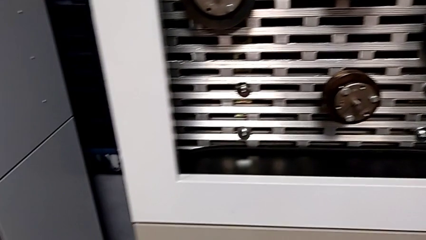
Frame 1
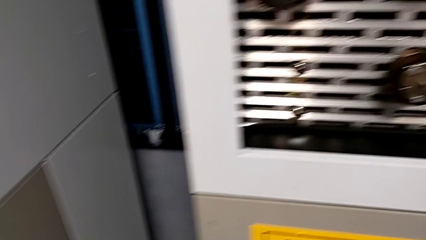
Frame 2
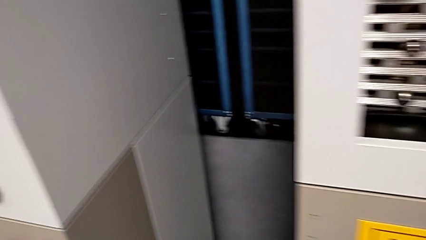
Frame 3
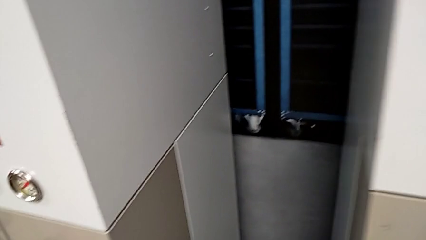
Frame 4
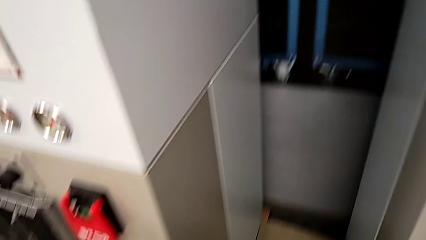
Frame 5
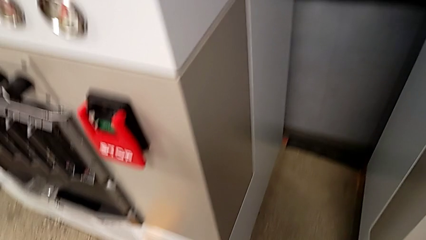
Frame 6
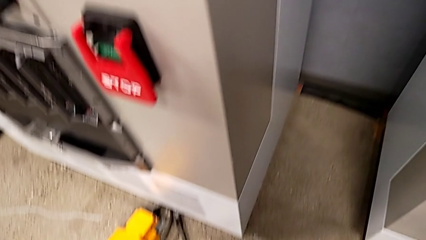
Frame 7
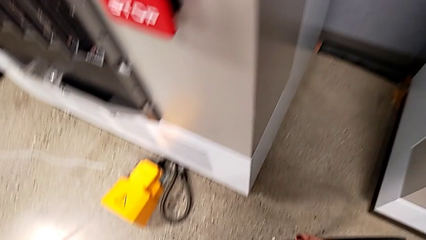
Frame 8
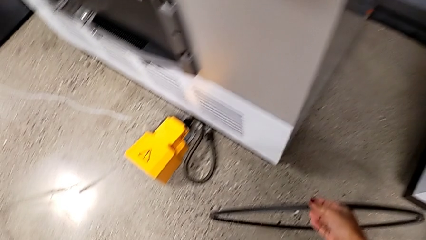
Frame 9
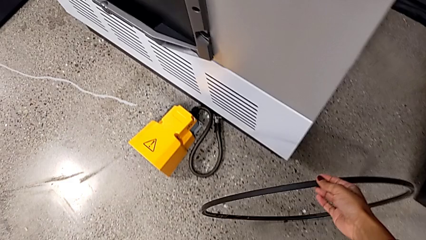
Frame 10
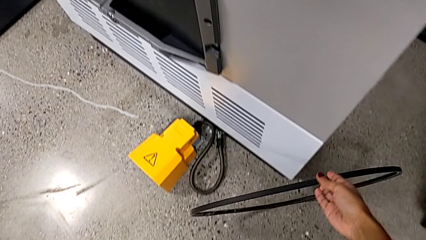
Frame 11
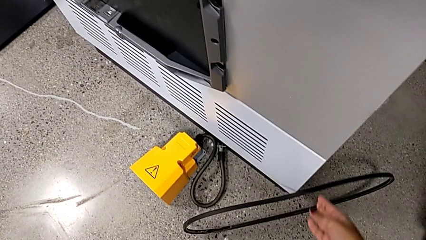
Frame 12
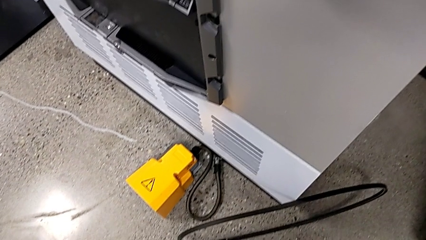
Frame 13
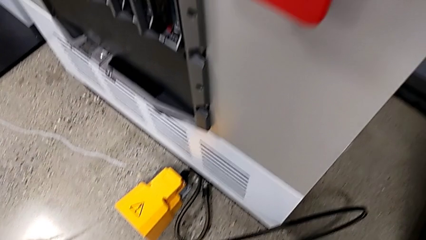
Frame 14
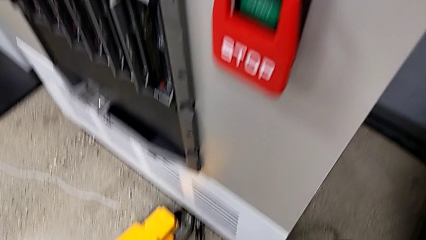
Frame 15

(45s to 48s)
The camera wearer discards the damaged belt. They place the damaged belt.

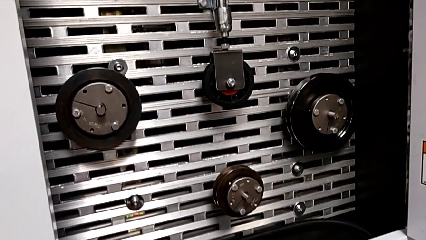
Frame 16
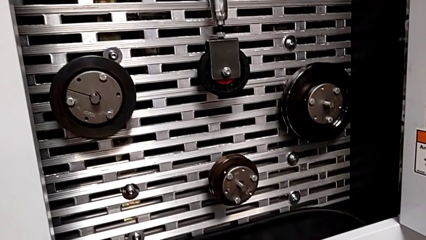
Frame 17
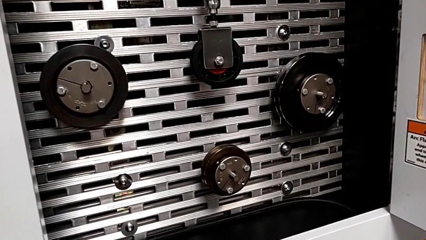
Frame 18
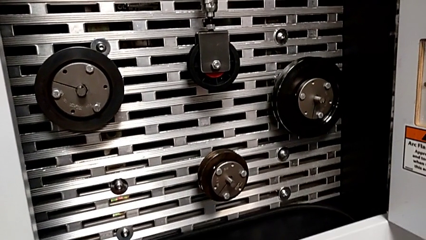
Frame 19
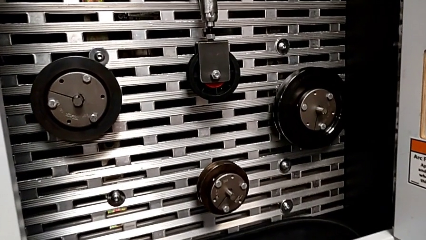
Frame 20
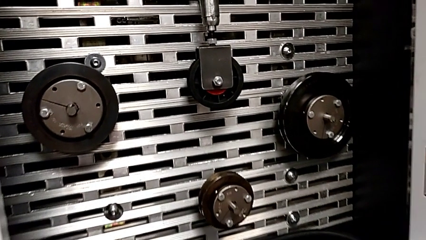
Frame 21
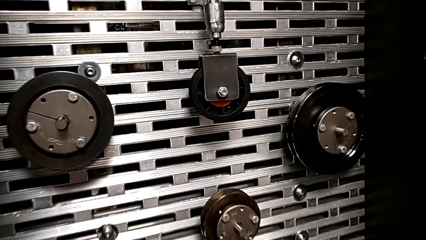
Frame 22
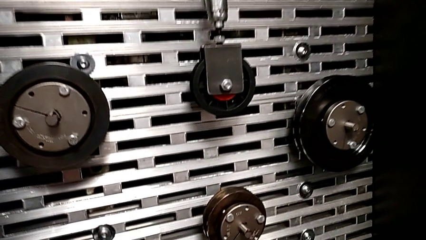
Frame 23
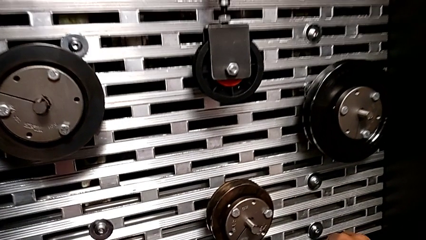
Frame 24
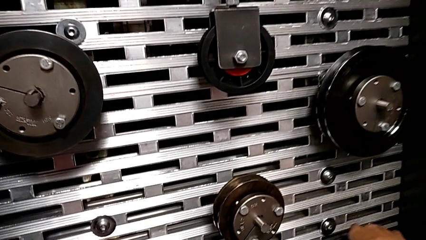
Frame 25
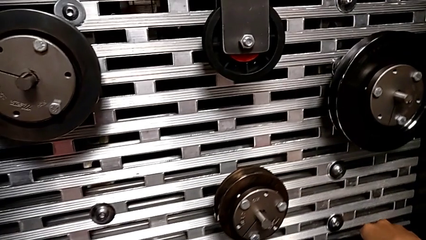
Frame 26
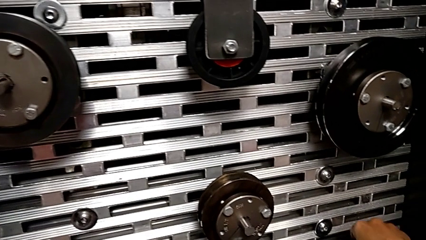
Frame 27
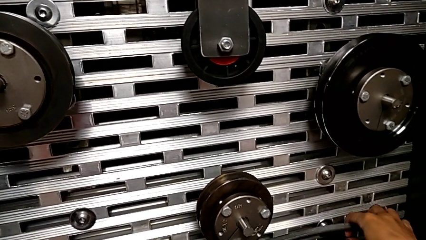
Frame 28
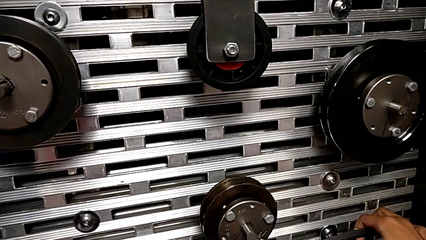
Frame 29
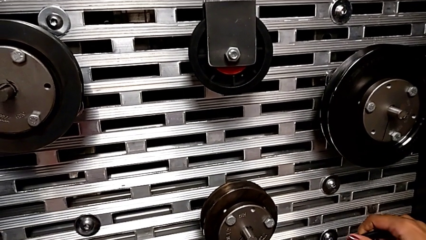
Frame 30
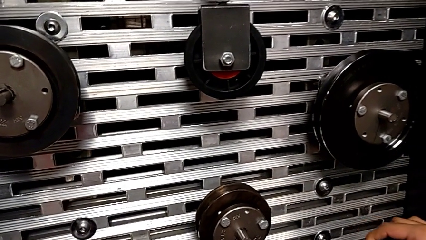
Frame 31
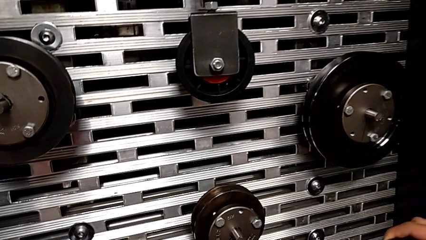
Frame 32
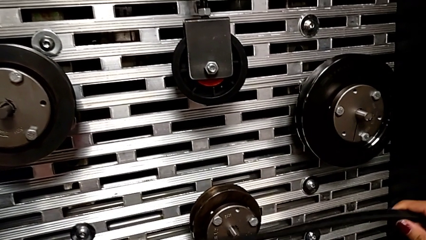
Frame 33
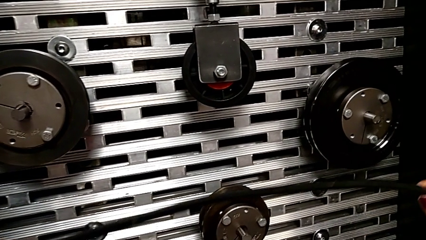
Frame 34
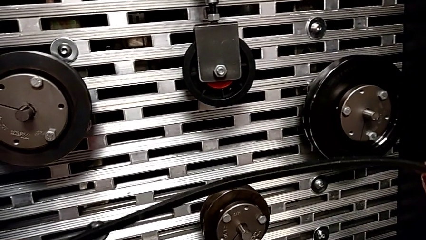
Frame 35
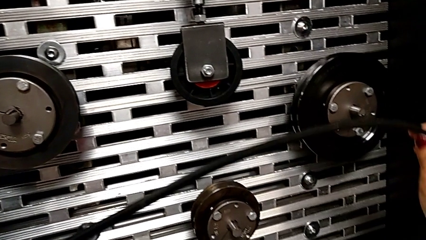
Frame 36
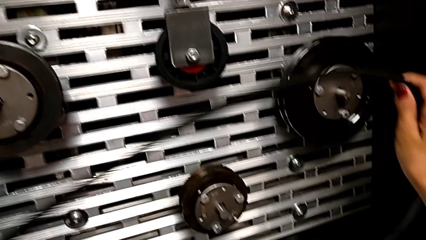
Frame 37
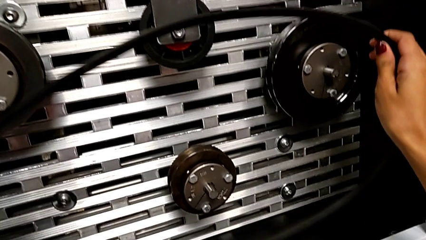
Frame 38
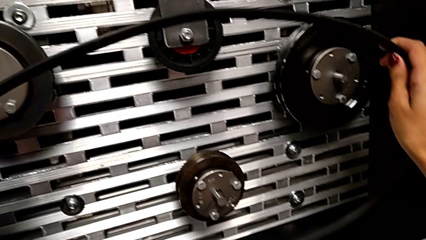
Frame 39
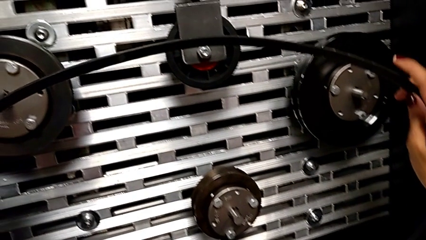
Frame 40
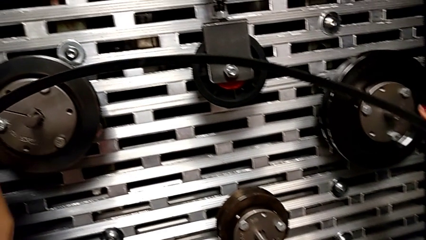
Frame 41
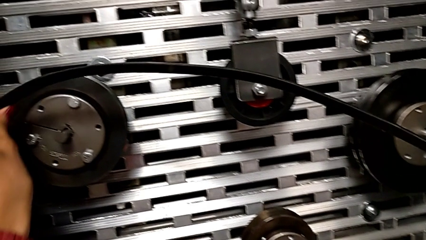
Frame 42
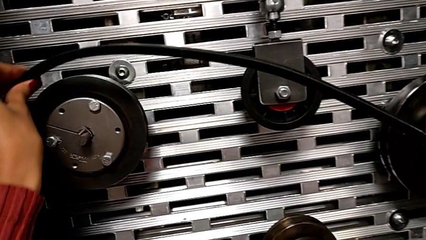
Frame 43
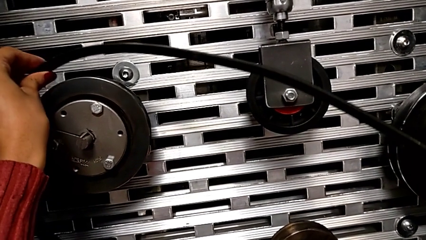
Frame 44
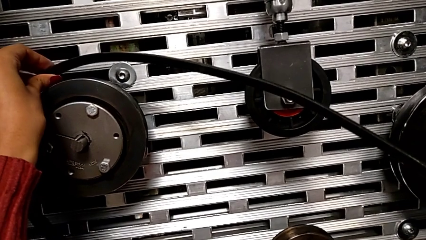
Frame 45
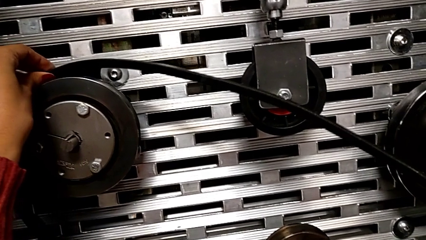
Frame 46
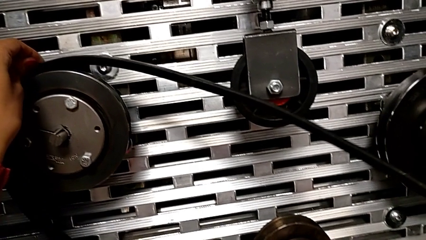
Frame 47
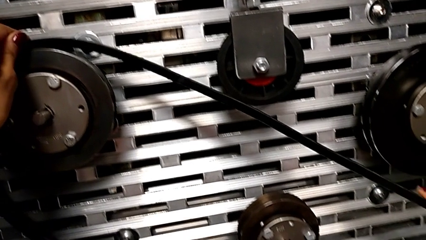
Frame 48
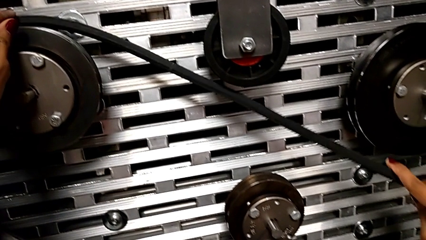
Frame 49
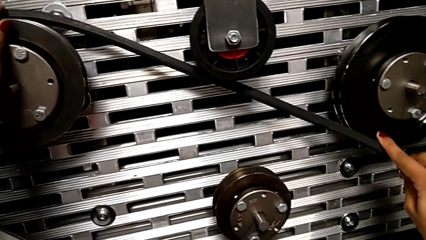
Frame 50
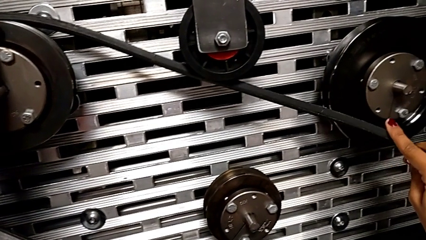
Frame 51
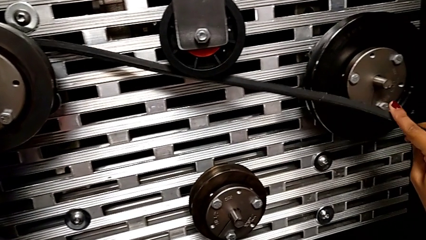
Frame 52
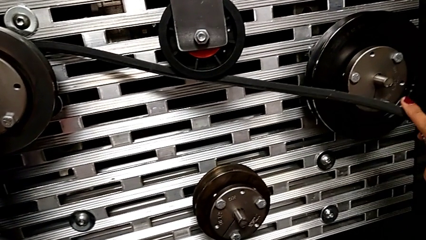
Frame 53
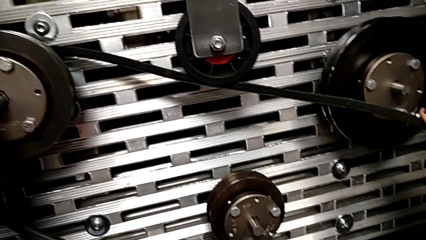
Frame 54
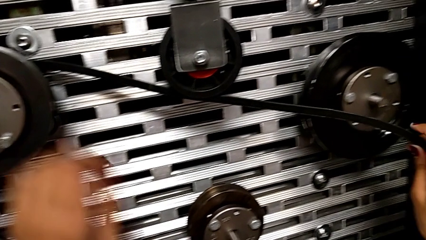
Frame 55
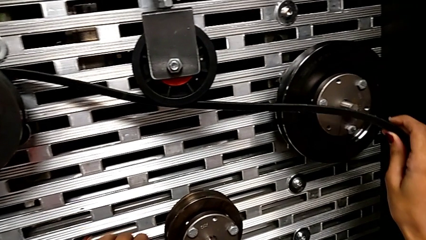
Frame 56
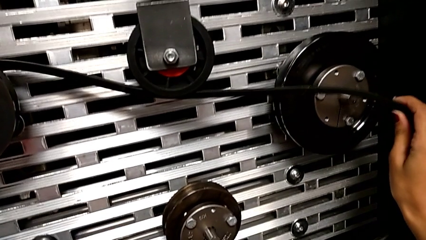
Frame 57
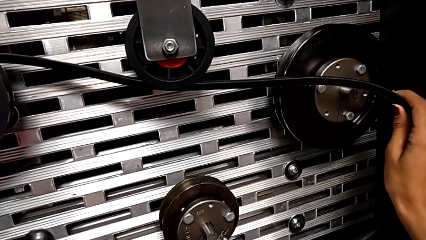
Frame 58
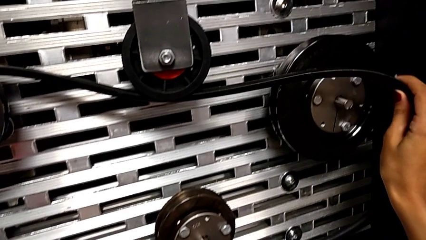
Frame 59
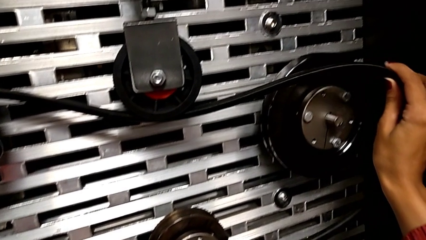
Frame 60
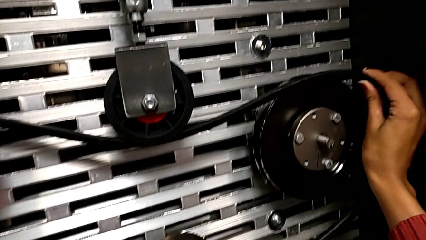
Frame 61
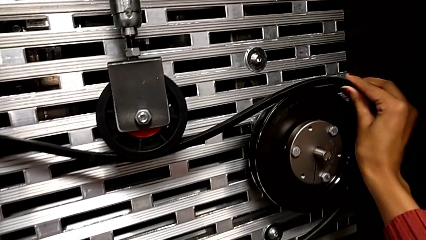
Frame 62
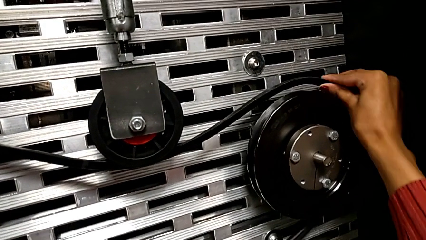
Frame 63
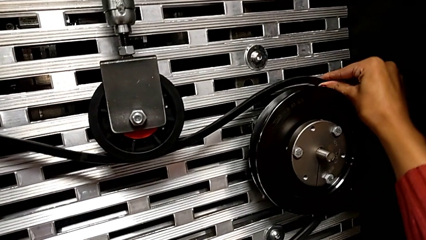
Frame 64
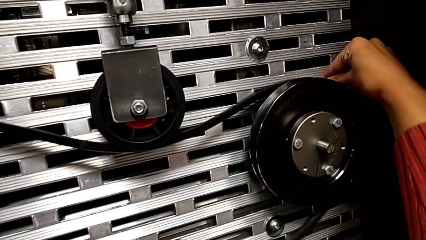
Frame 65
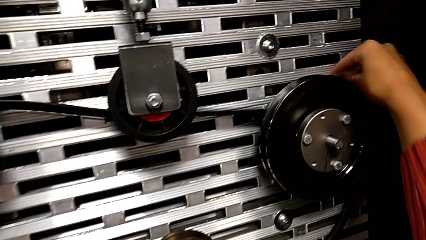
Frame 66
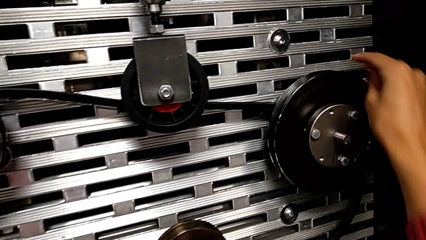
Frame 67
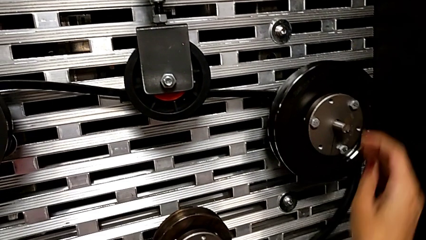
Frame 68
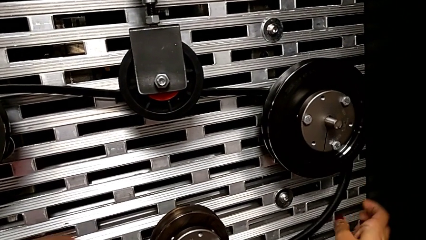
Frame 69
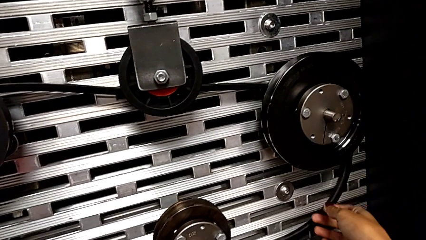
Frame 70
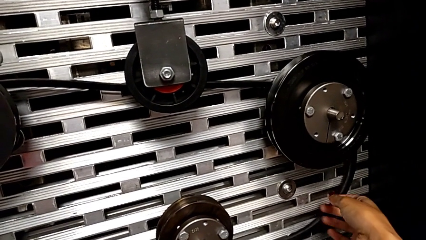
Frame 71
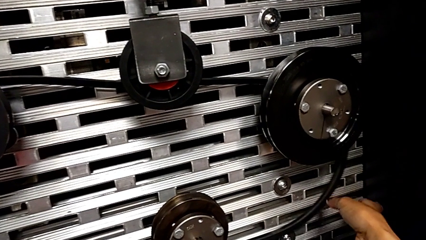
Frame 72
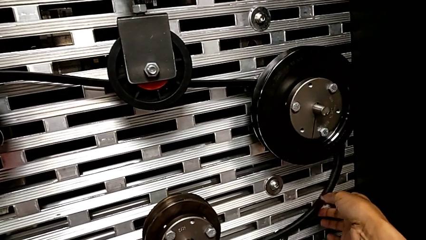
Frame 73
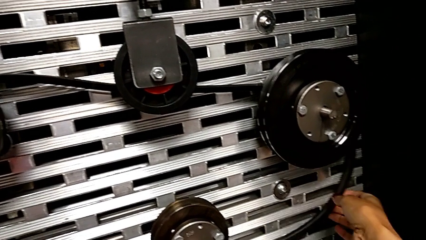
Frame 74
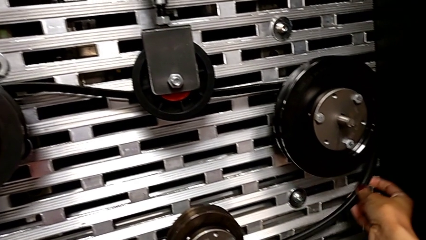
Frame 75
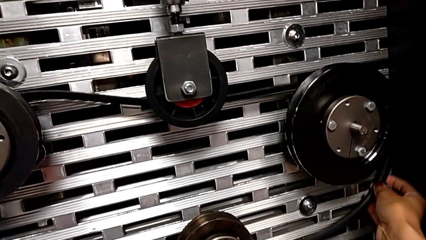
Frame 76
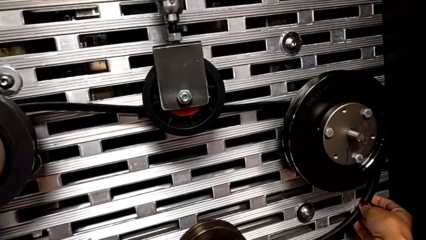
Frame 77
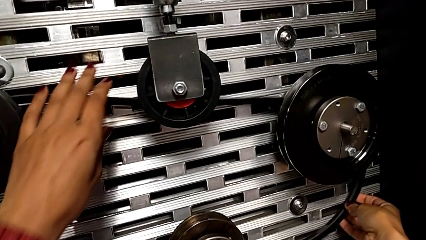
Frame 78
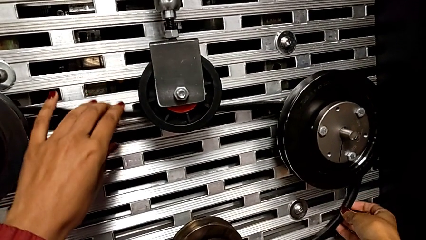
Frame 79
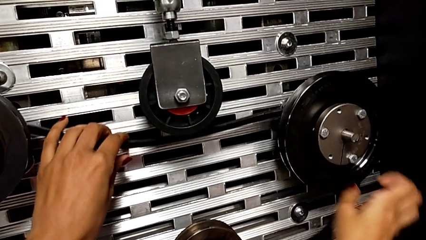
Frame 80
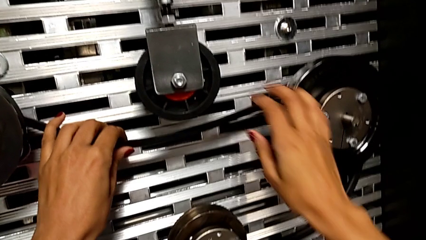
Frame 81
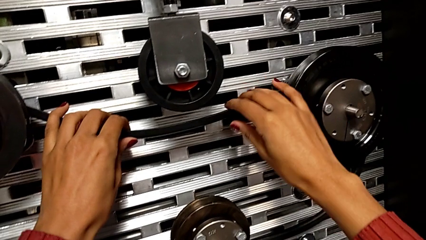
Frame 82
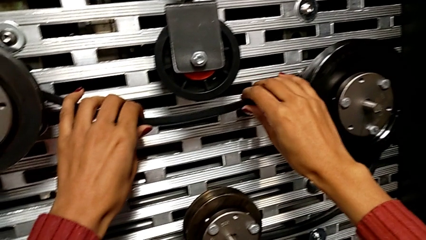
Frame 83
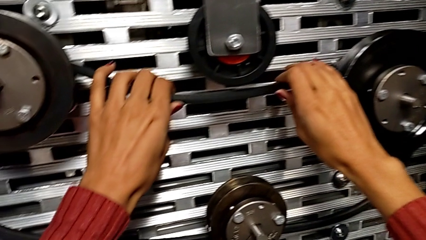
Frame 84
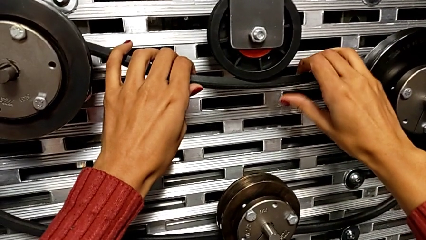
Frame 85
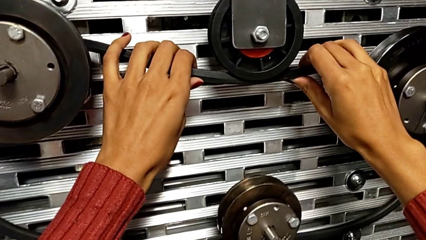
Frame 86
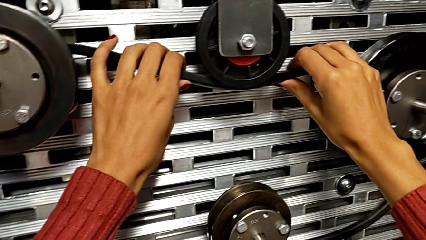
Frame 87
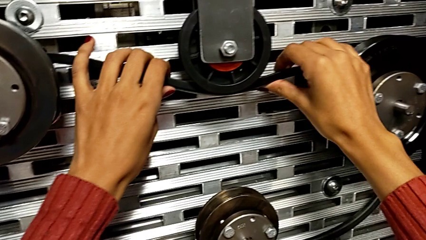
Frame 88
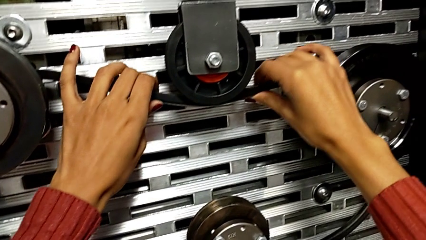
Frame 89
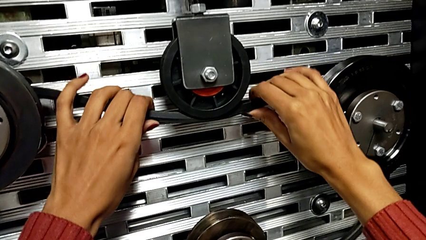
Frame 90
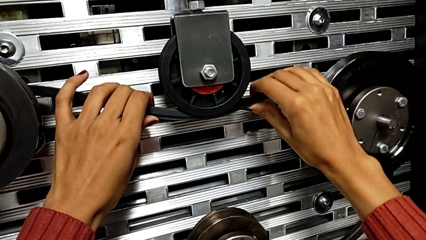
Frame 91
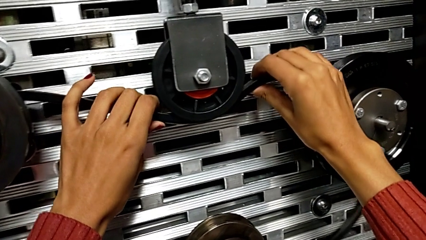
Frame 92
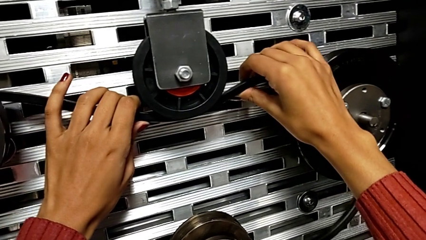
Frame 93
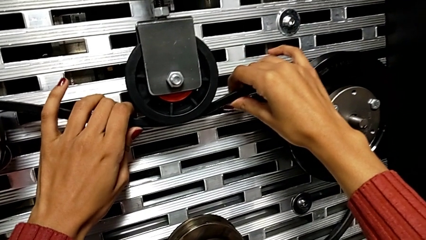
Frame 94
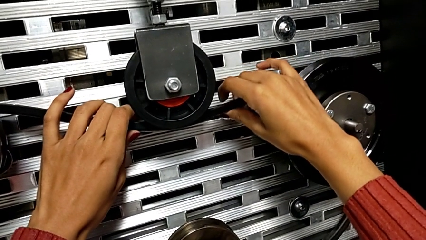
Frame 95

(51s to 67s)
The camera wearer is installing a new belt. They grab the belt and begin to wrongly align the new belt, aligning it inside the wheels.
